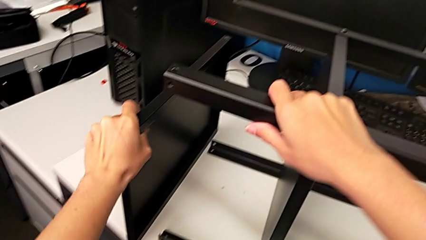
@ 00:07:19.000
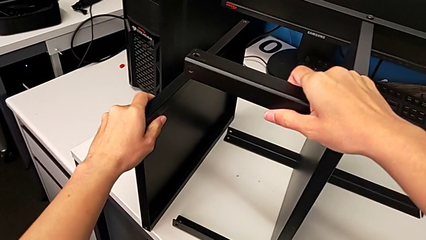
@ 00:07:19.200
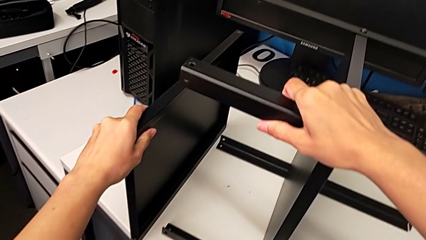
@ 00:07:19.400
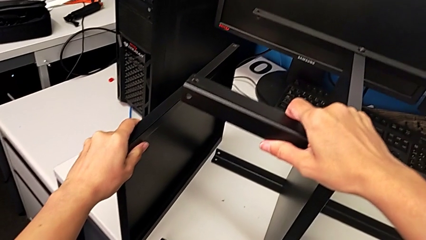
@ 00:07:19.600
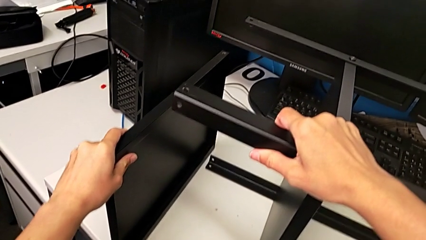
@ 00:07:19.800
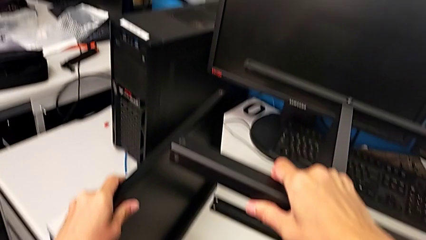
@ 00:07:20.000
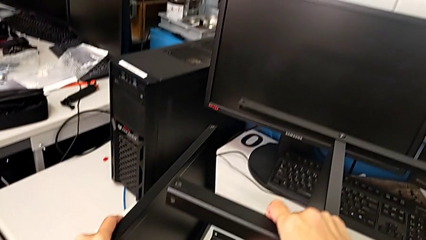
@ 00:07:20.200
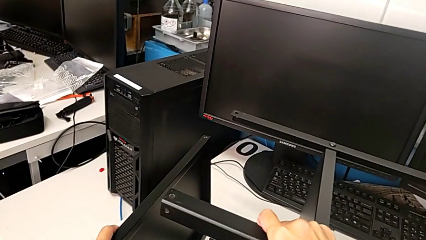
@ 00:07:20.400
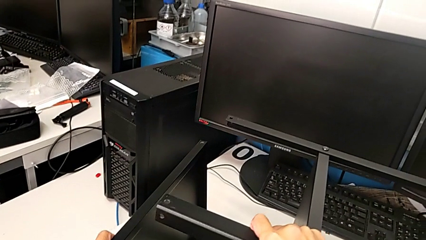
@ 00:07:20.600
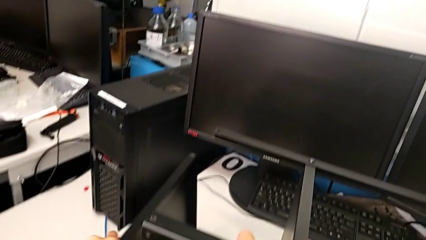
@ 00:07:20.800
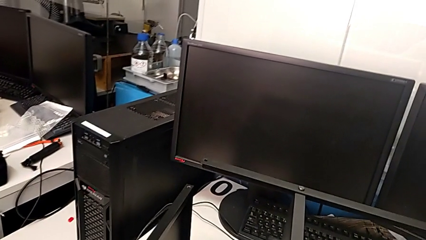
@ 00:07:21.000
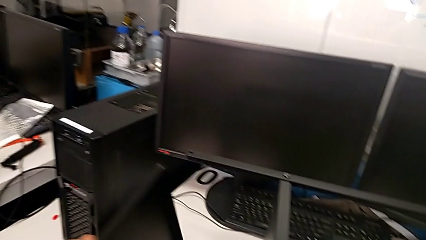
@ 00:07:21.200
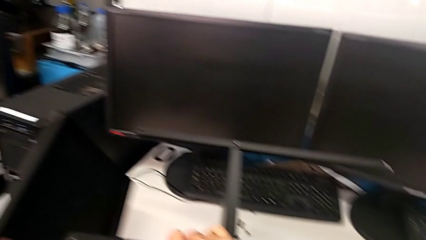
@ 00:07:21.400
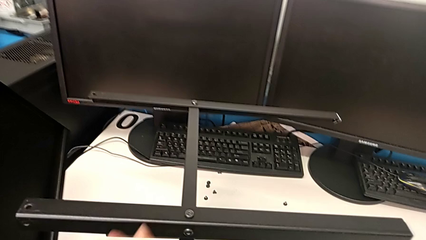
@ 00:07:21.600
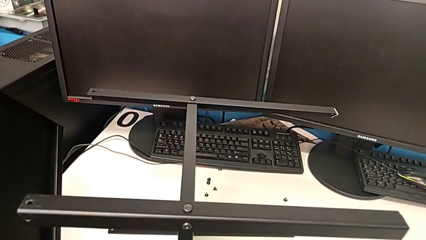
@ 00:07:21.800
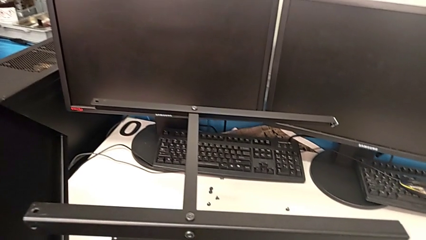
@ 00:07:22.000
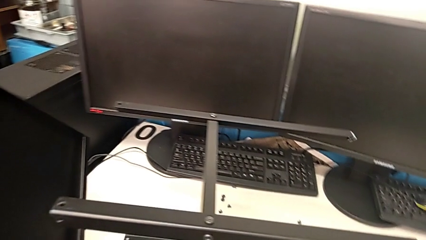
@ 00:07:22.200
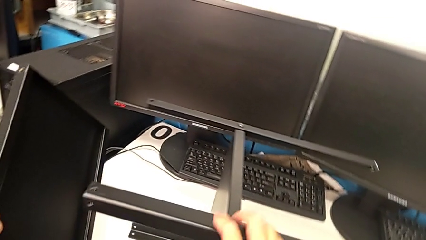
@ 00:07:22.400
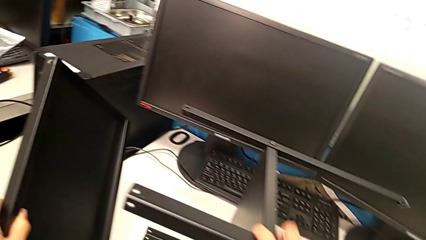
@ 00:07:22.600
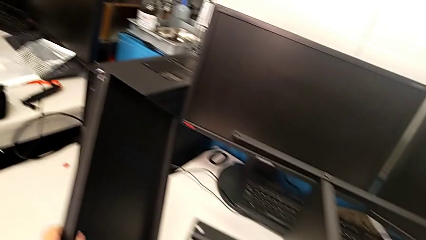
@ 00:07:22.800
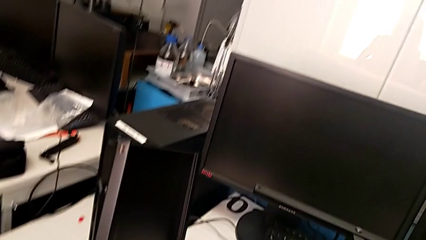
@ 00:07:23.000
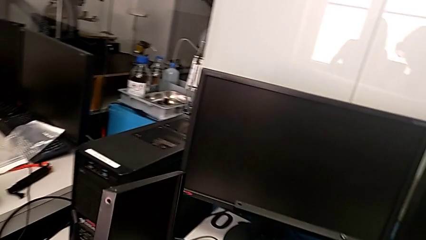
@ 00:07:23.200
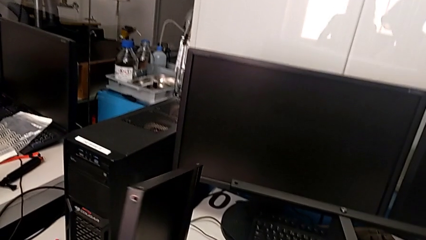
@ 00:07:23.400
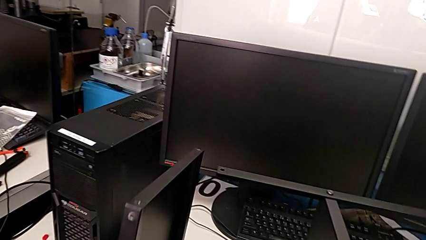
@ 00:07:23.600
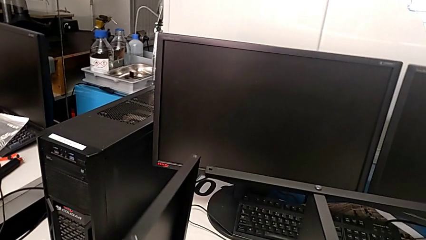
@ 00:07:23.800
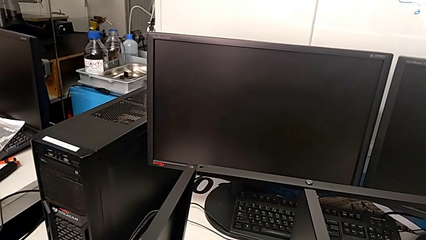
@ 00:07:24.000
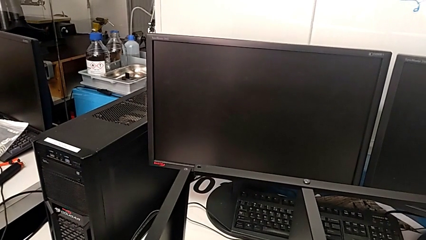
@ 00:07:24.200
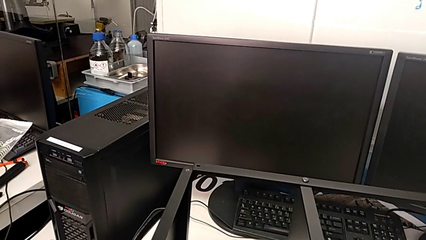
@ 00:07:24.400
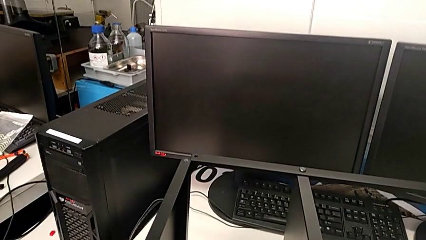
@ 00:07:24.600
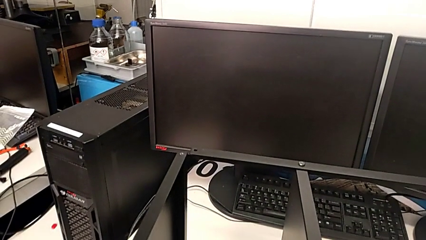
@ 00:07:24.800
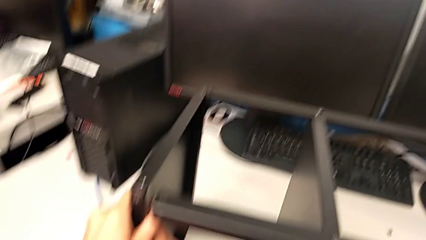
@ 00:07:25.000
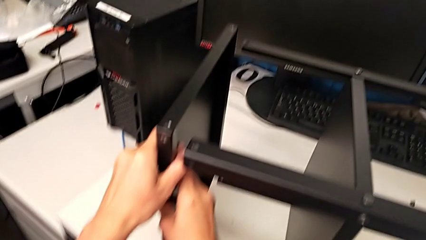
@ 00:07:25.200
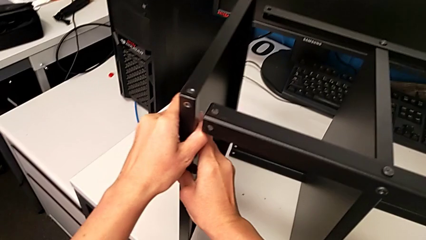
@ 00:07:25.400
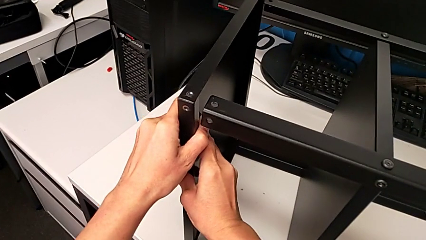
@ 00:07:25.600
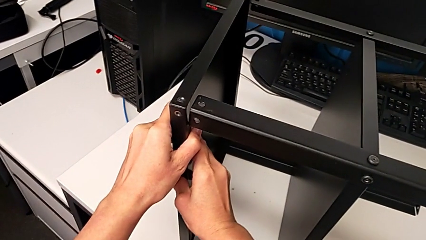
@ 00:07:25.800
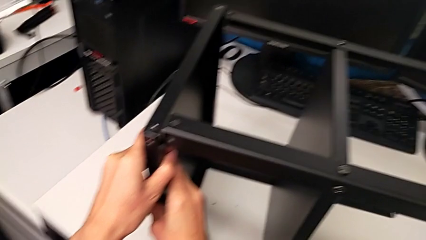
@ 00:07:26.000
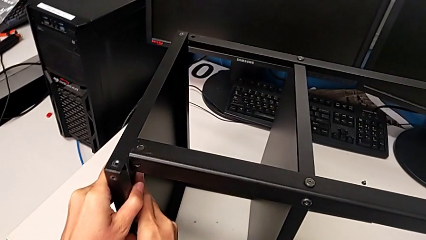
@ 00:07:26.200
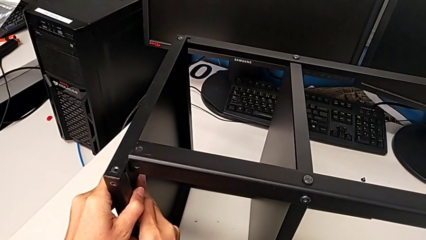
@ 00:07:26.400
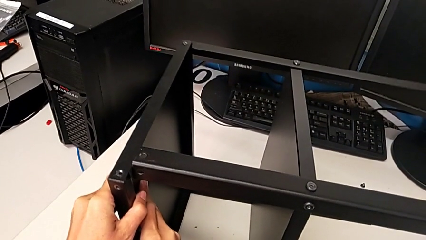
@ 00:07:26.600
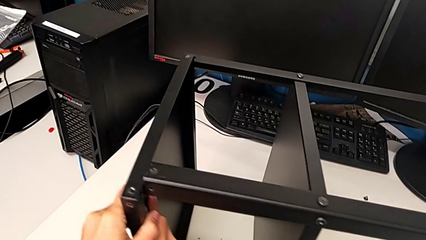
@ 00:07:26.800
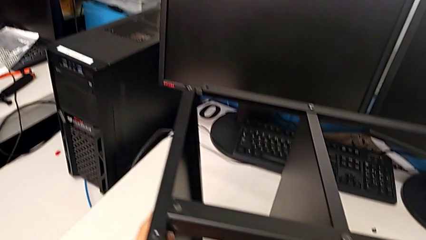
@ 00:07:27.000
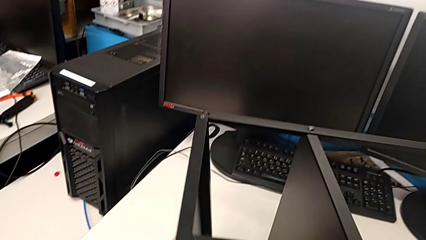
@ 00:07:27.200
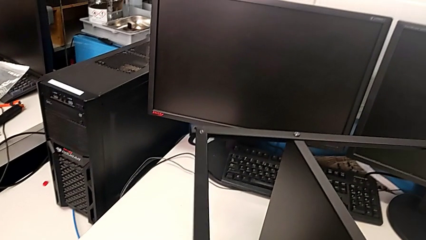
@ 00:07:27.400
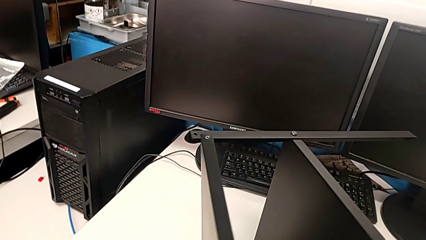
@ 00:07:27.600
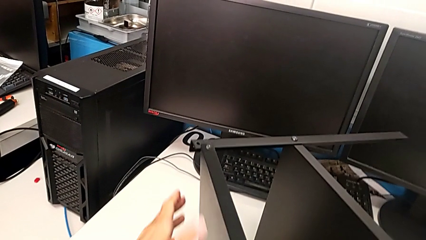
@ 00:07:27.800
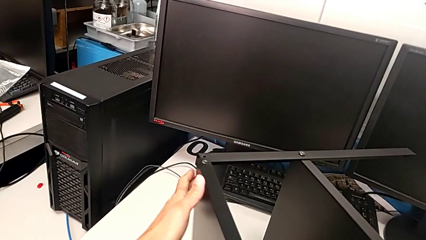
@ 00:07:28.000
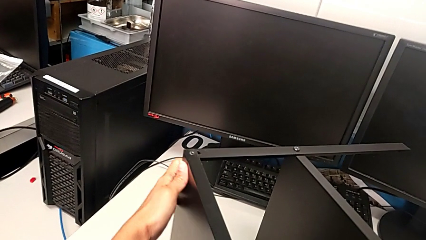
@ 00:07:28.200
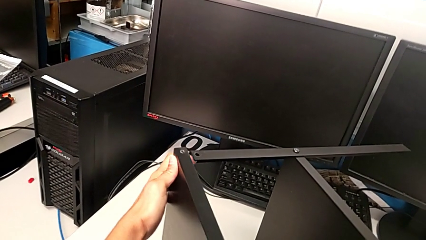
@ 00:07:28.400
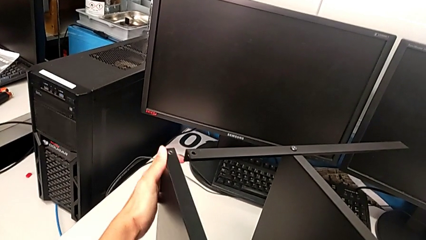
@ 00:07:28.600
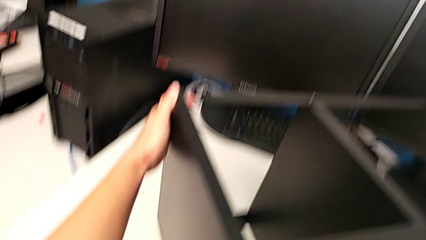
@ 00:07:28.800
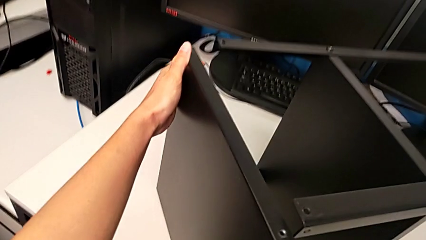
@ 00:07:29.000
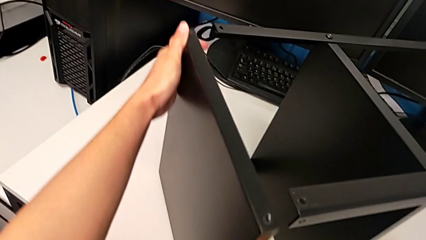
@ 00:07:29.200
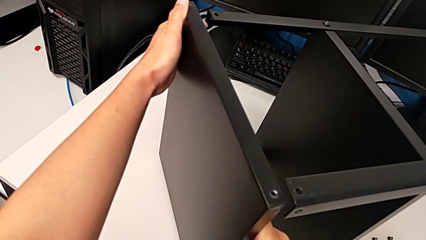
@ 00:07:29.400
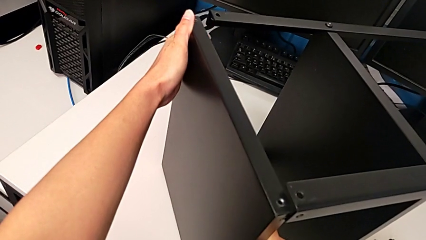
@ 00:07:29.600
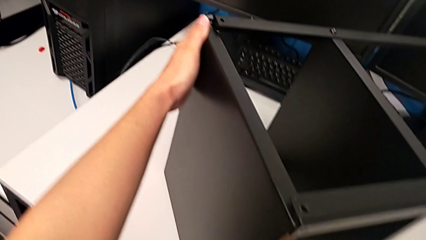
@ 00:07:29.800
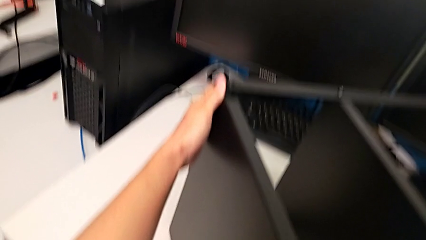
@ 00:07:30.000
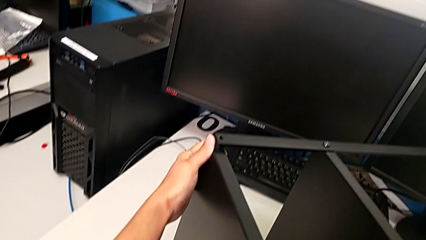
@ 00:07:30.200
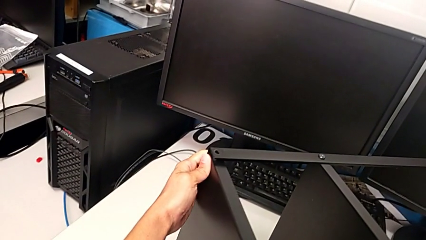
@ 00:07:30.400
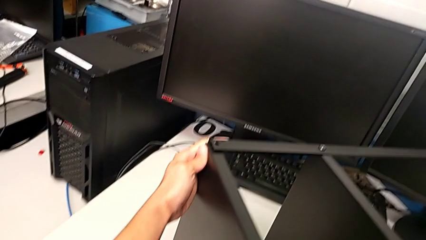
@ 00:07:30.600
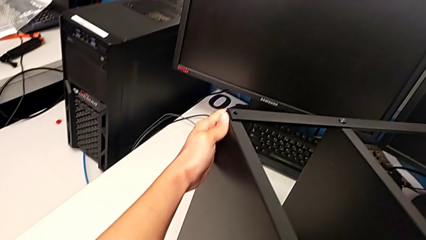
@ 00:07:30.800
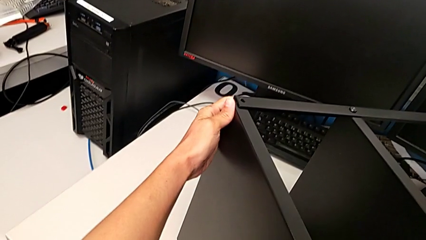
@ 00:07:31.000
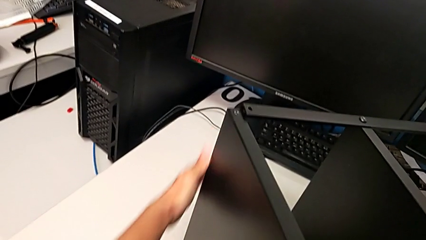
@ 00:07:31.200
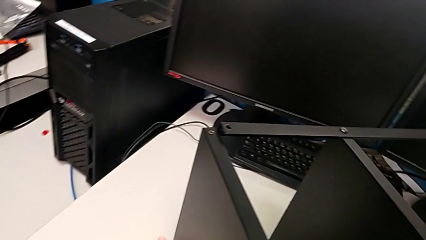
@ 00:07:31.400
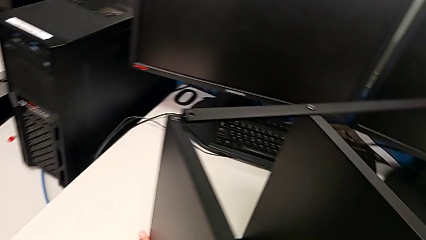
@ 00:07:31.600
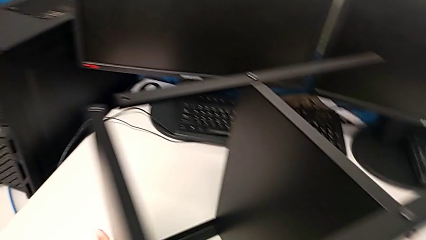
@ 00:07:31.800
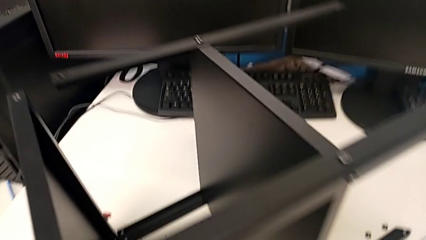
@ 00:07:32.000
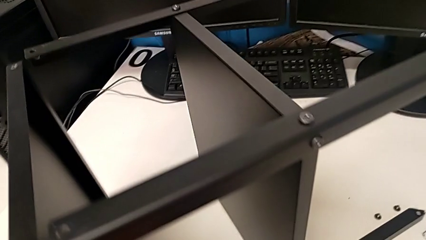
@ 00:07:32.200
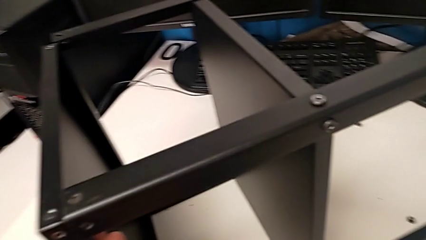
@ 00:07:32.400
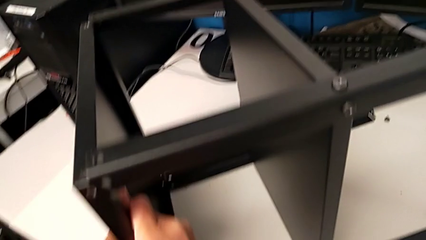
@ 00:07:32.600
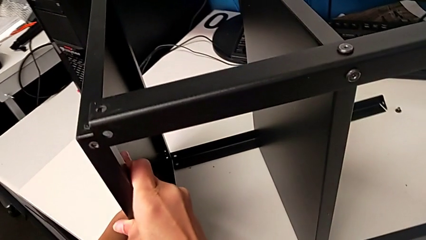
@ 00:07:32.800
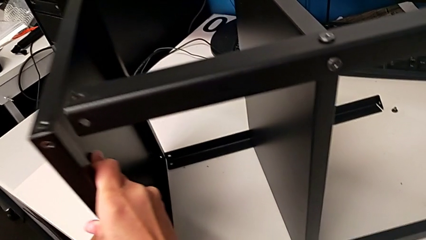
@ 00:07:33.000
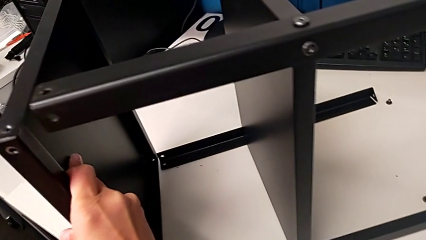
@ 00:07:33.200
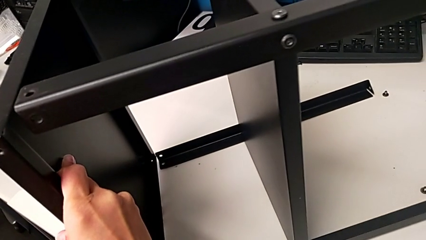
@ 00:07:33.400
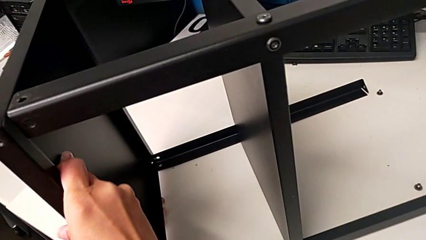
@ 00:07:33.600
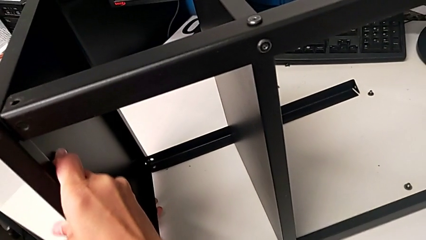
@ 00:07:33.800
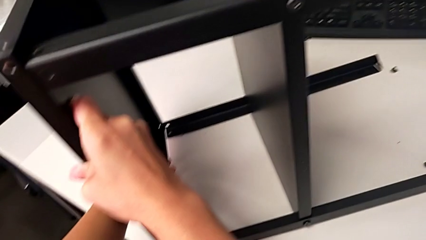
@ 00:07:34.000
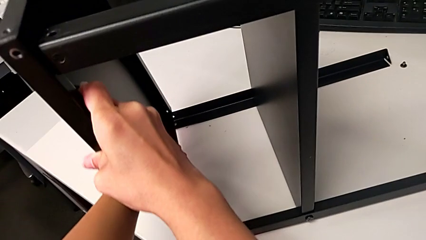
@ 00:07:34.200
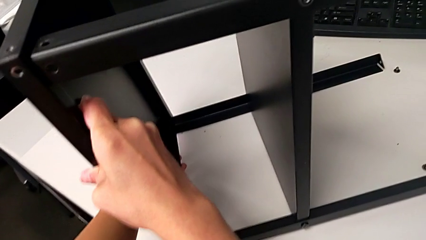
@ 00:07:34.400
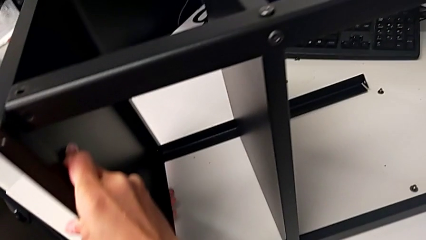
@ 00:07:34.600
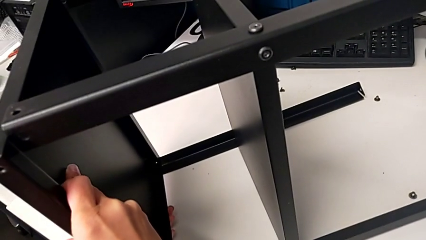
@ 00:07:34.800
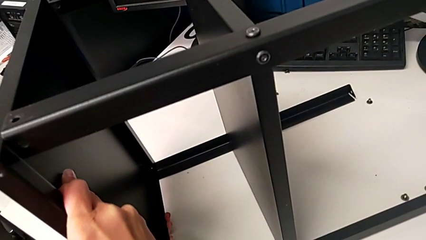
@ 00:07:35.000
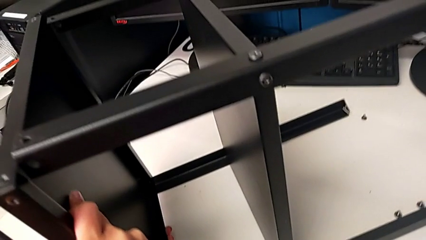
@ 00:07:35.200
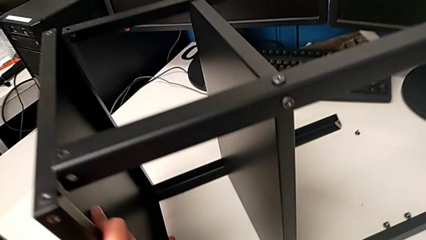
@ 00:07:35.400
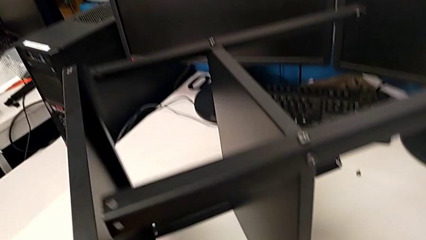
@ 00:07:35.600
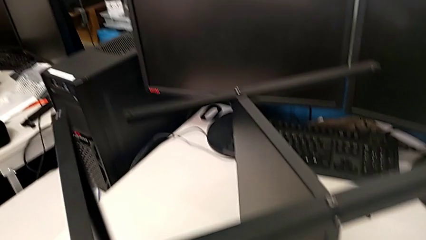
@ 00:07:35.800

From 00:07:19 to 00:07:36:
The camera wearer is assembling the upper base. They inspect the tray and align the top tray.
